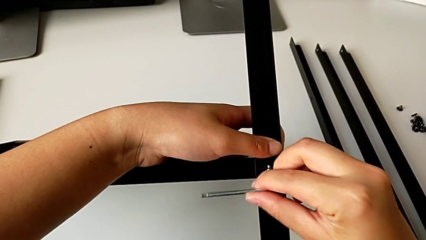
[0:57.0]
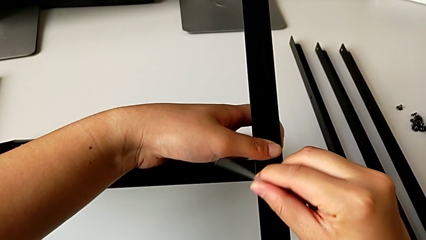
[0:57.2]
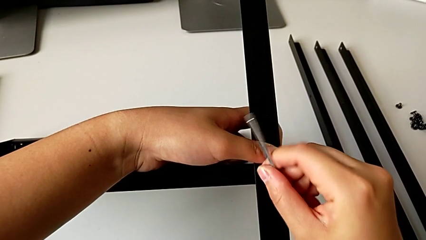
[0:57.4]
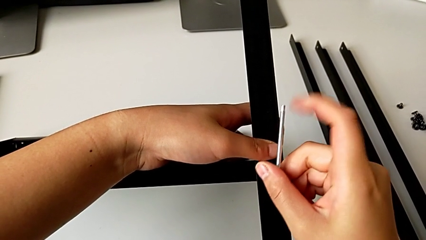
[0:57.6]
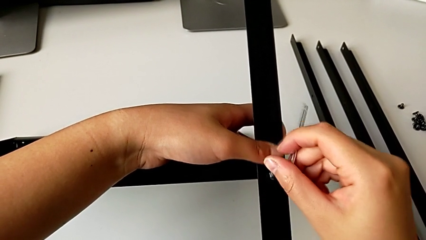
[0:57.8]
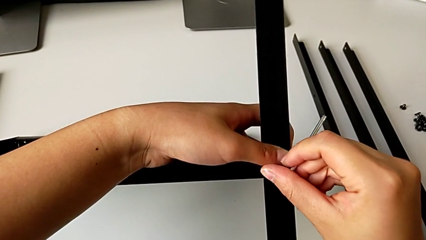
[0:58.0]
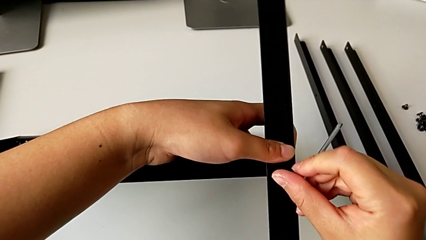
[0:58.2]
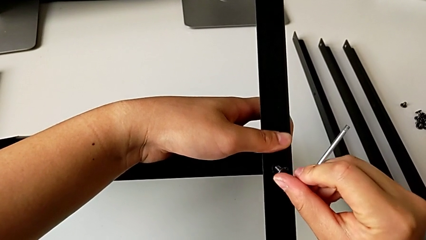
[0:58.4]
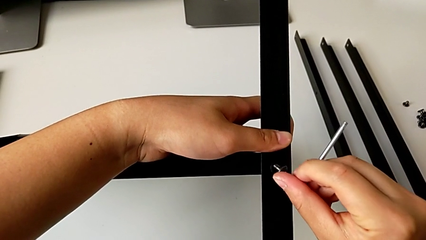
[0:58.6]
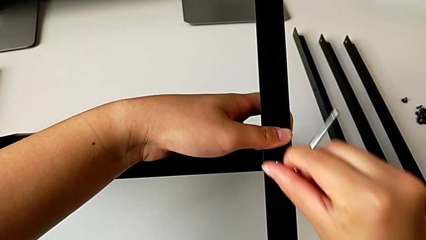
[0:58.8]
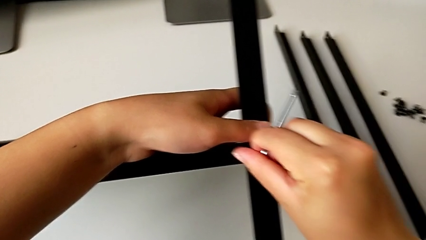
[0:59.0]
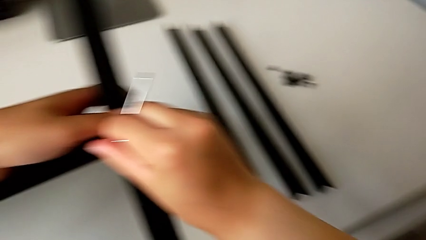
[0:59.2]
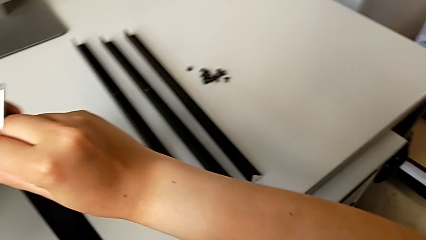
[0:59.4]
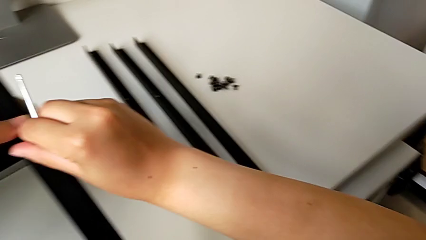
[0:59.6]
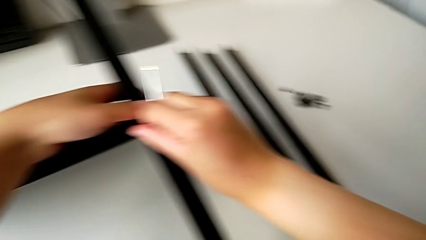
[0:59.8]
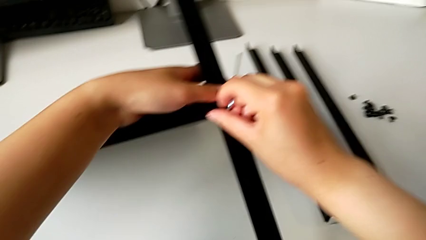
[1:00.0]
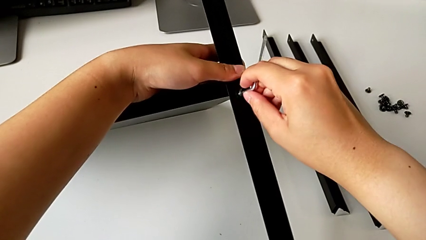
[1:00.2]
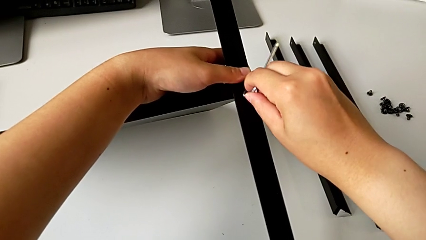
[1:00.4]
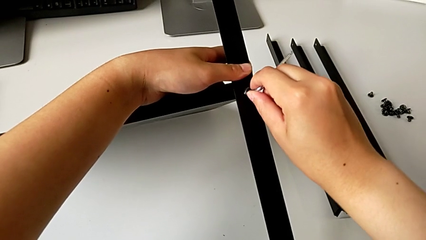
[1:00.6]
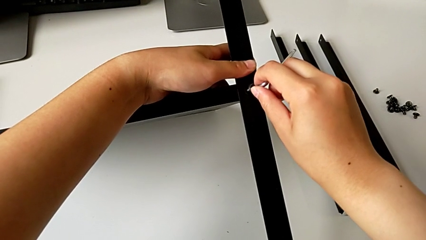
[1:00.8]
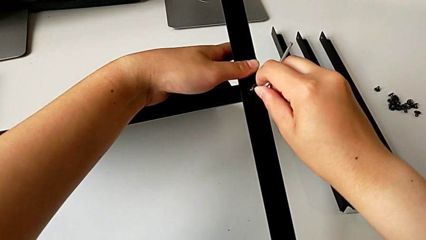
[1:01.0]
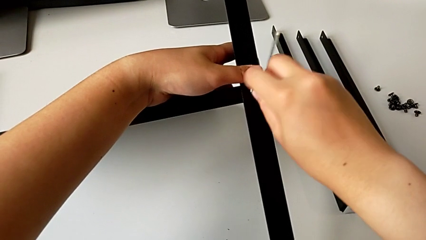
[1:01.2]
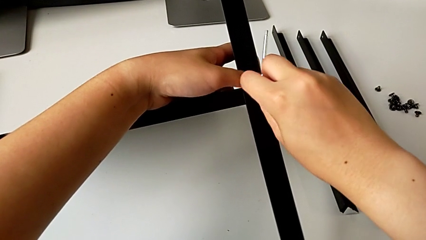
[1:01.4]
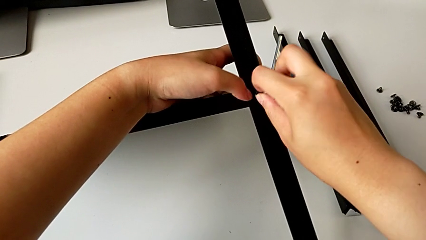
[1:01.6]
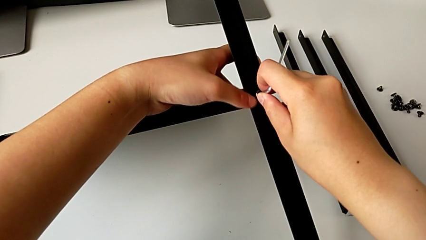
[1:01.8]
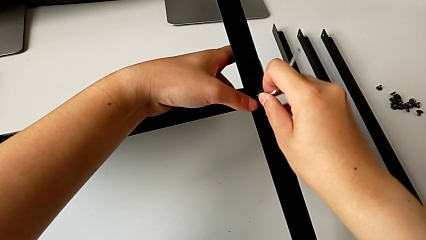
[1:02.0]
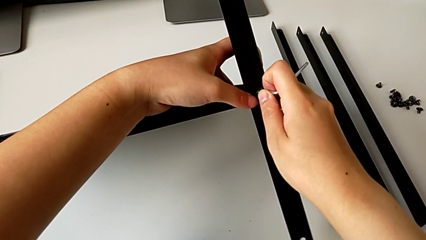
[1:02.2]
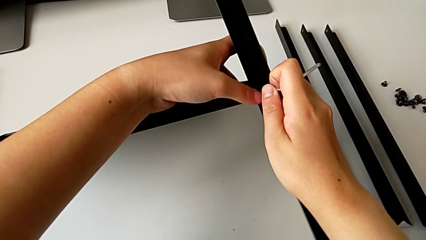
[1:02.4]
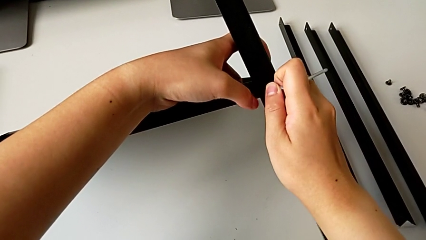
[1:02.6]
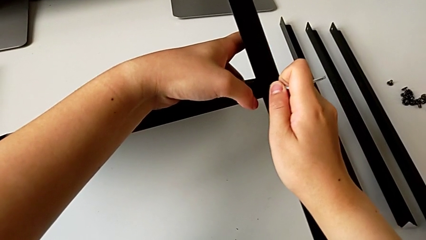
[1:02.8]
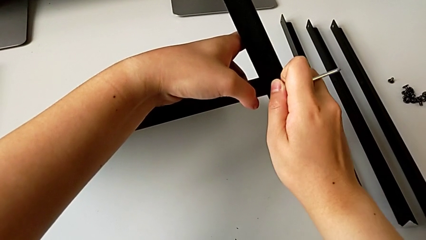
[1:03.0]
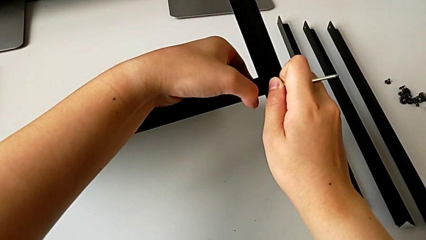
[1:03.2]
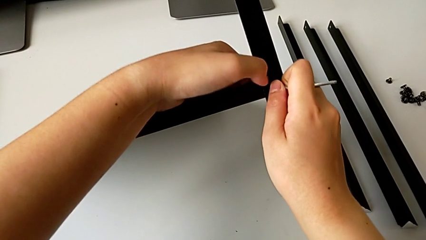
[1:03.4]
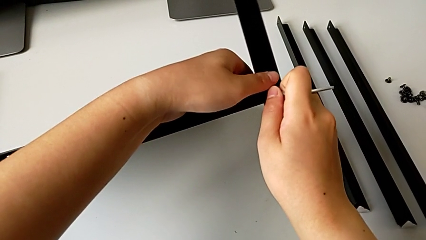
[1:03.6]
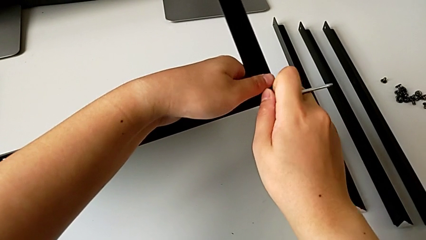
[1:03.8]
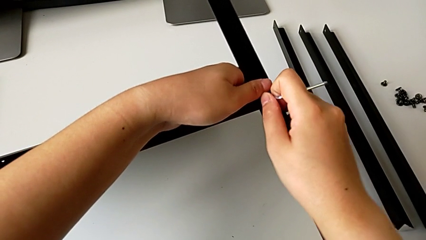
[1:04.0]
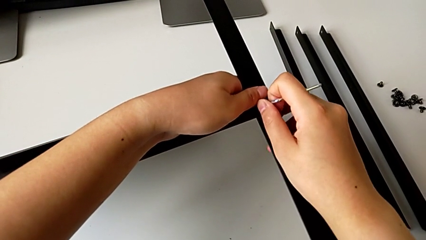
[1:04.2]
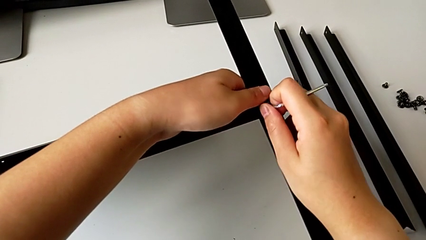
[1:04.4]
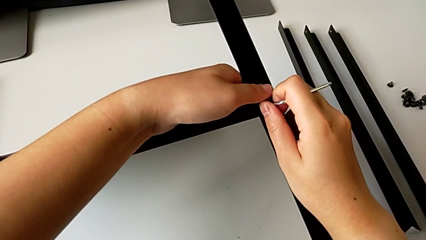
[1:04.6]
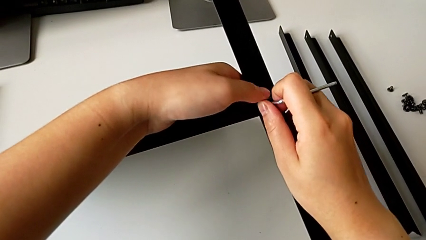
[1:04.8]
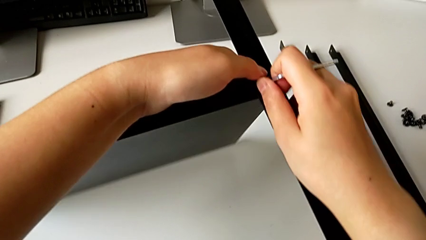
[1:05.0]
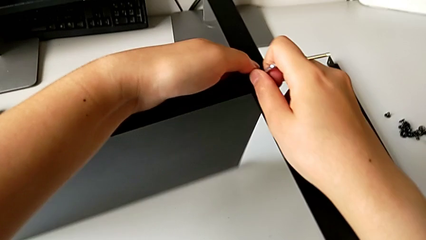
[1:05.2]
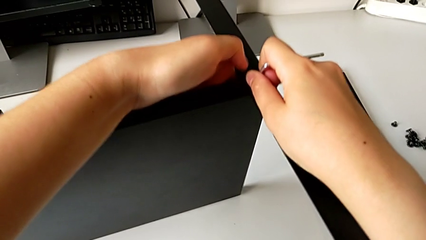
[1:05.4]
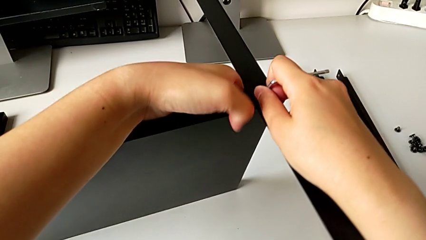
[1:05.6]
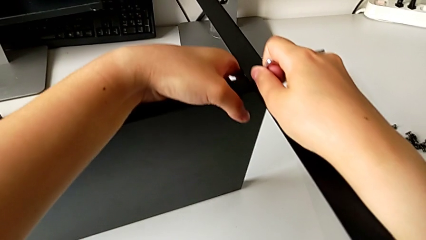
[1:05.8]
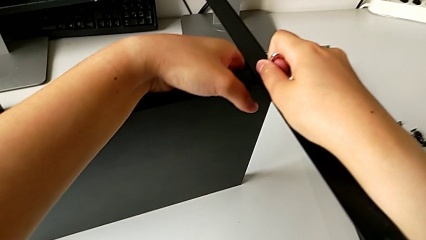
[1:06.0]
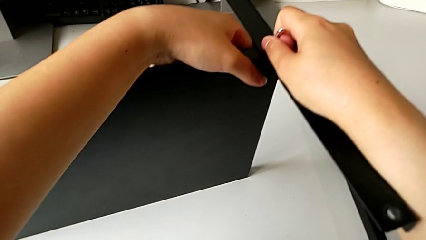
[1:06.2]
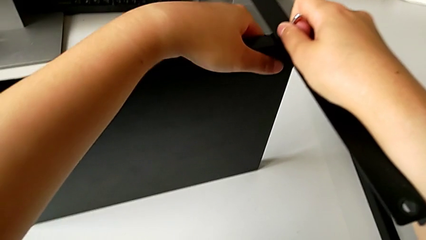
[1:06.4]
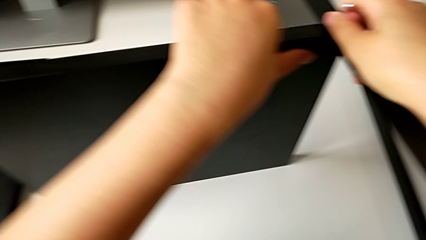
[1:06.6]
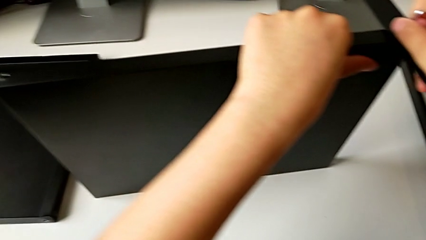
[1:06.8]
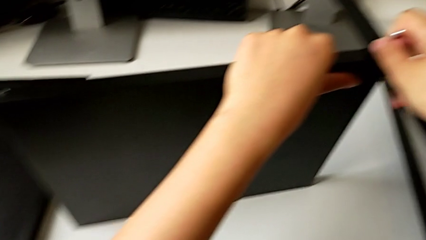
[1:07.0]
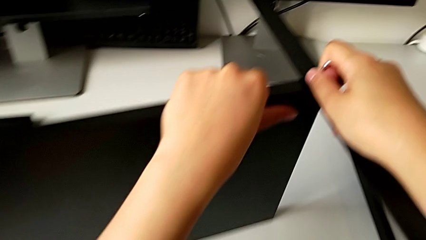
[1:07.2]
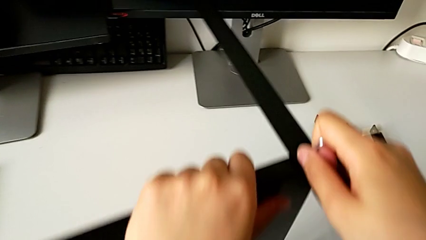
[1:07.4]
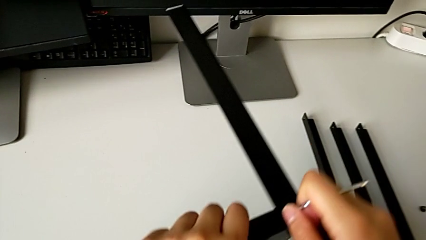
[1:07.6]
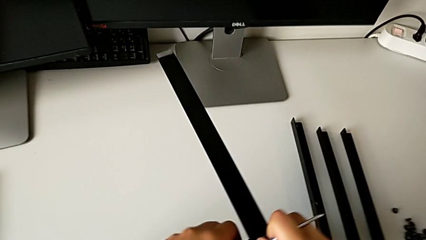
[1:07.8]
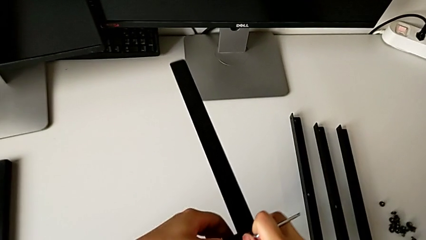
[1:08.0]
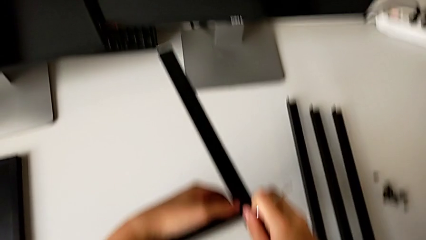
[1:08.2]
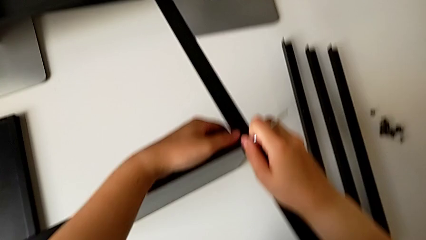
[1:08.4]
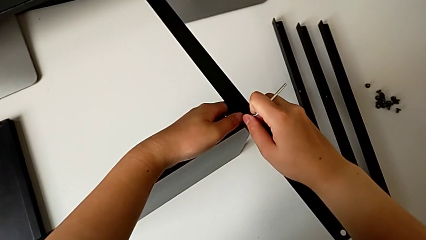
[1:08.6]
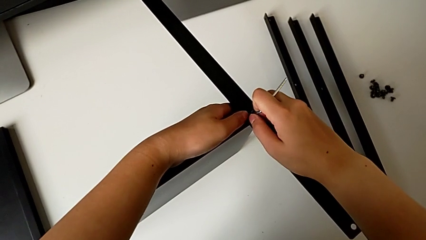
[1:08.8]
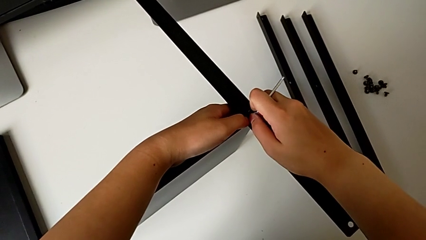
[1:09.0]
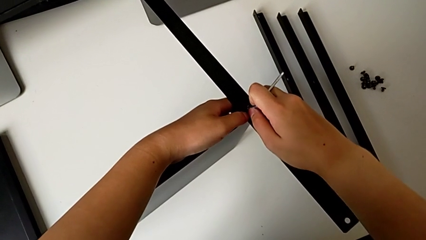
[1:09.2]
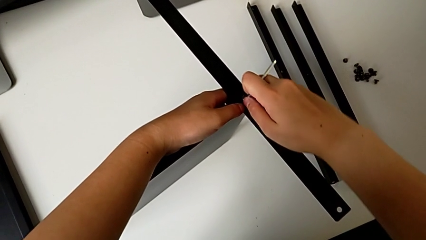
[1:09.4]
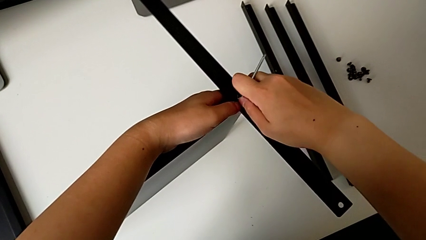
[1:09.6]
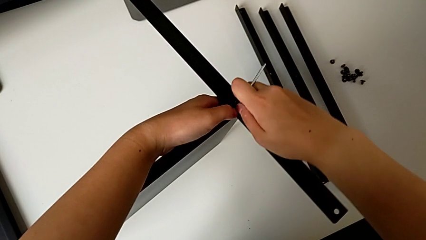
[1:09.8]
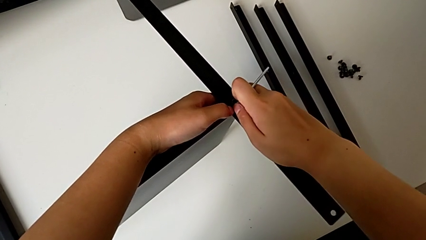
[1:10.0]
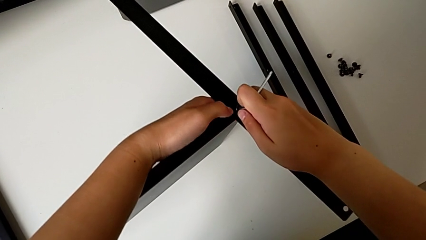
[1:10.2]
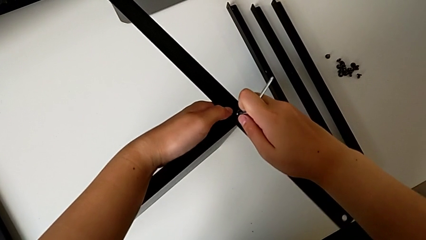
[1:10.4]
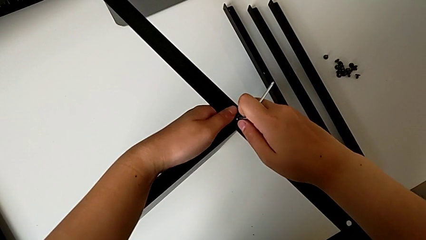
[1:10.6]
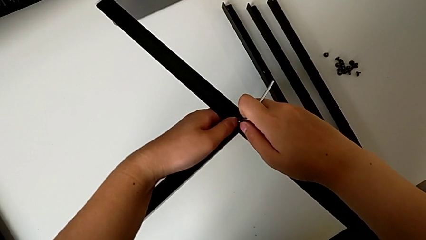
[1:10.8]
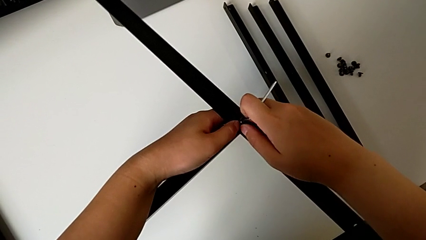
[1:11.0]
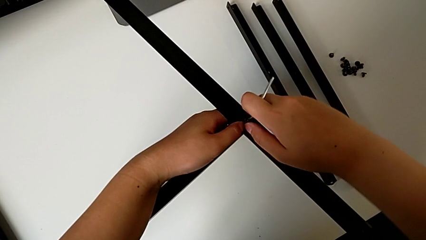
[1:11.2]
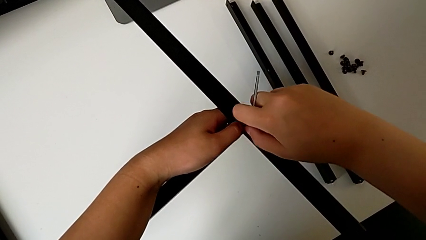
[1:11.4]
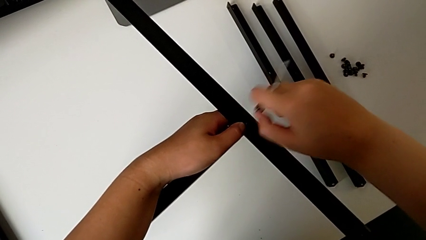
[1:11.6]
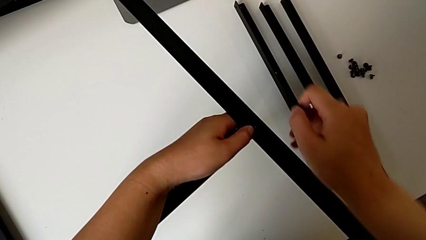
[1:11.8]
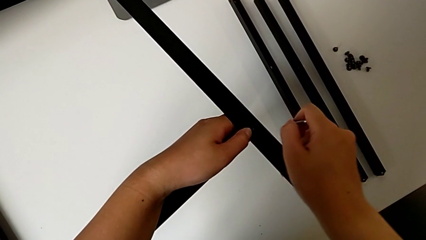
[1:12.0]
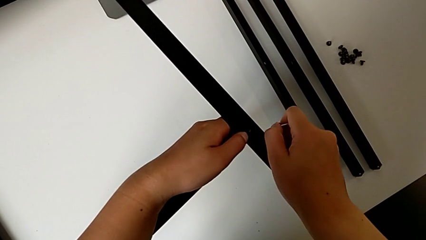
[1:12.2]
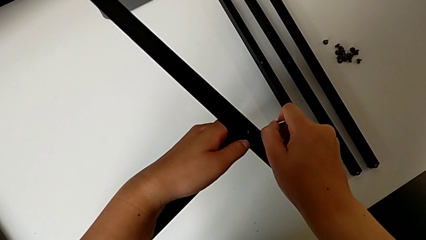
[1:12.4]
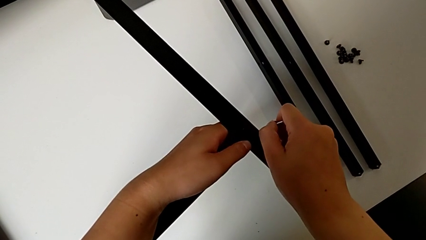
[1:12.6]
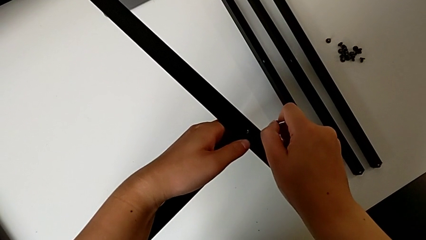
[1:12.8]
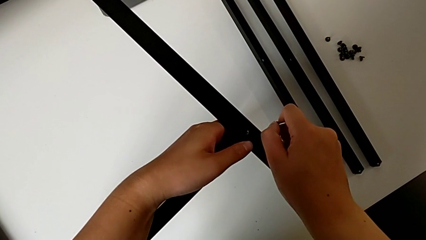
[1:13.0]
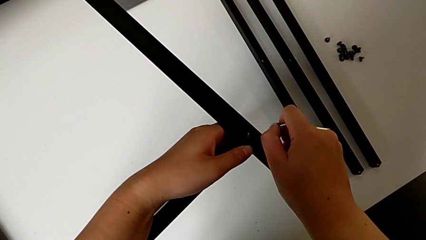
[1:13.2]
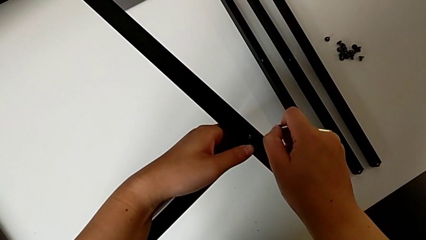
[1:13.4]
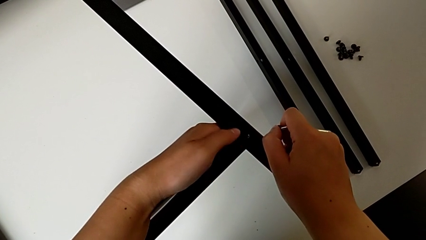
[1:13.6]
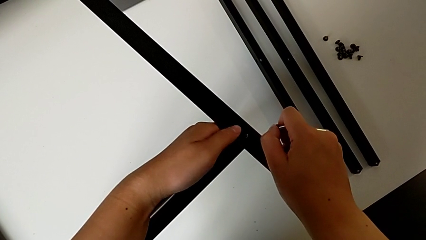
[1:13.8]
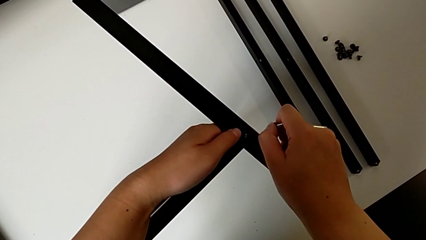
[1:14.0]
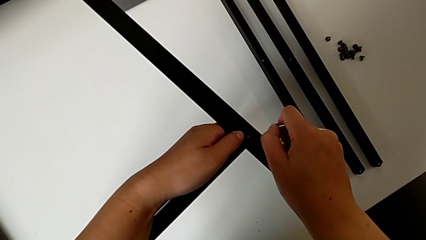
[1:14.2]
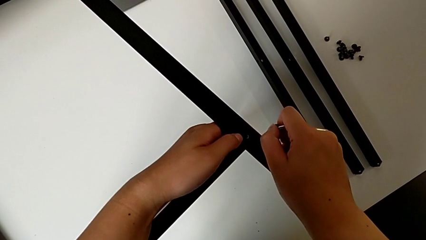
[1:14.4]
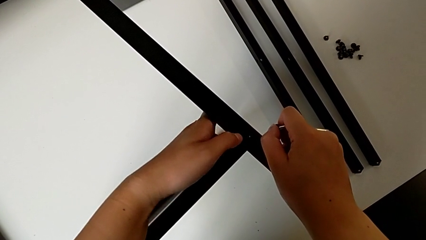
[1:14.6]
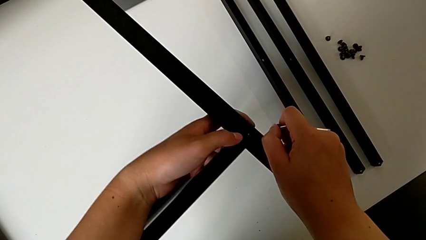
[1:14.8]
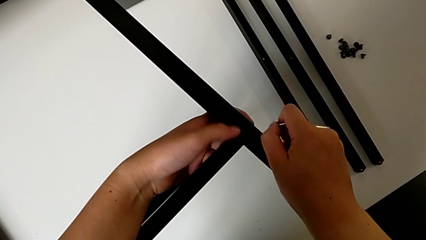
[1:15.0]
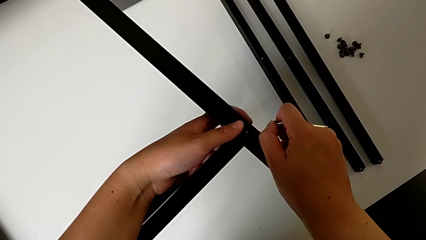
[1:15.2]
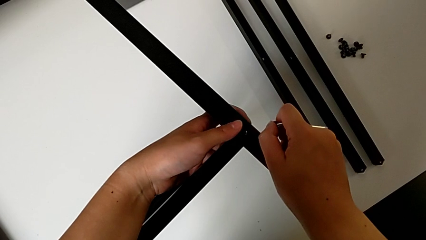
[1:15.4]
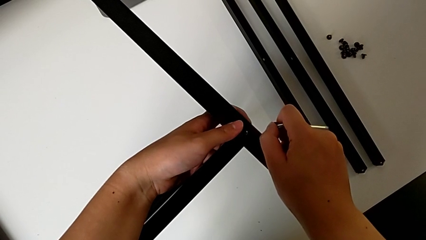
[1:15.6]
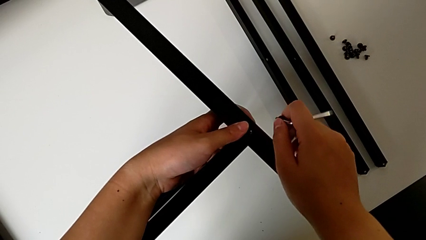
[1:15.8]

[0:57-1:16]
The camera wearer is screwing the first leg into the shelf. They keep screwing the first hex socket head, rotate the nightstand, align the first leg, withdraw the first hex socket head and align the first leg.
